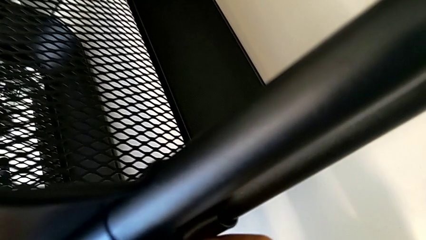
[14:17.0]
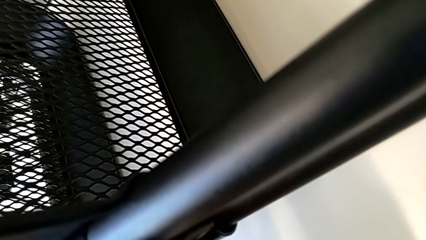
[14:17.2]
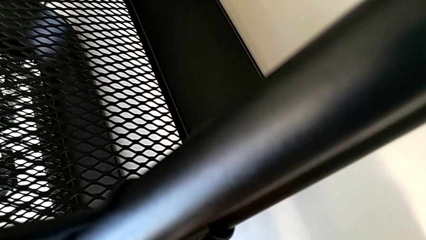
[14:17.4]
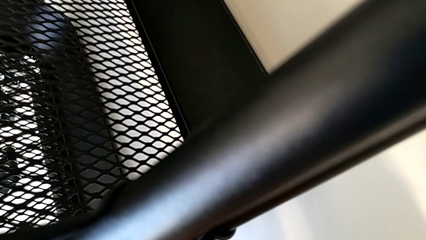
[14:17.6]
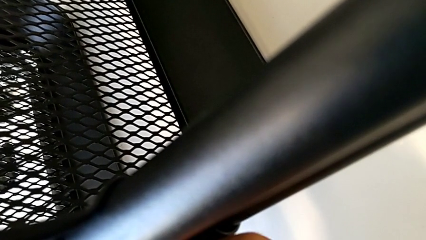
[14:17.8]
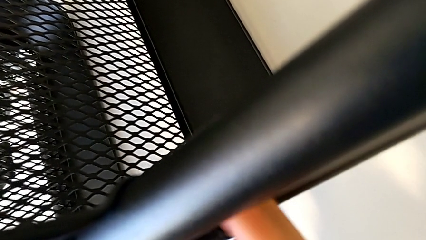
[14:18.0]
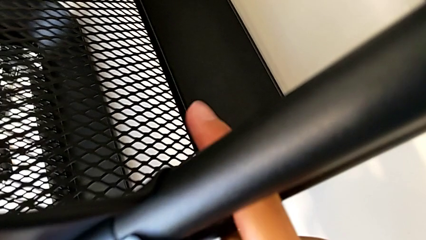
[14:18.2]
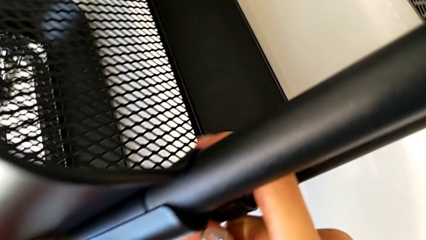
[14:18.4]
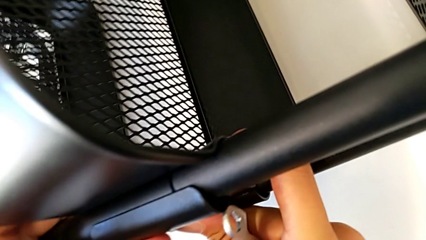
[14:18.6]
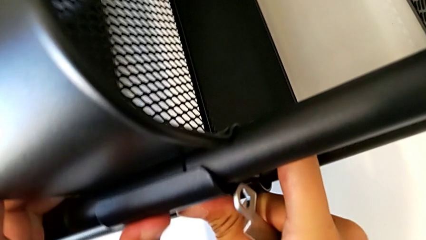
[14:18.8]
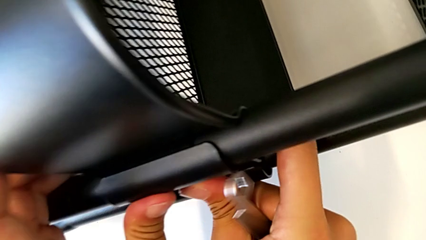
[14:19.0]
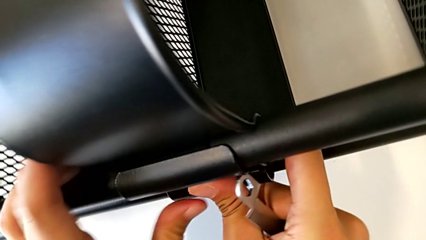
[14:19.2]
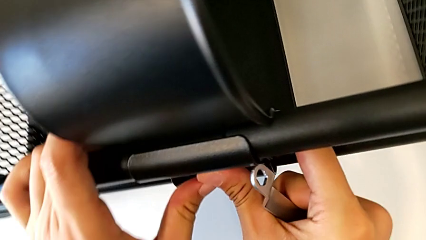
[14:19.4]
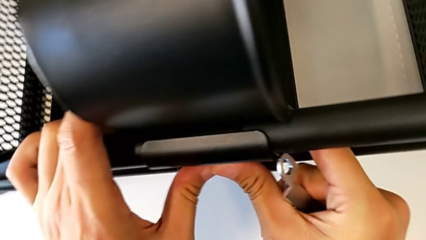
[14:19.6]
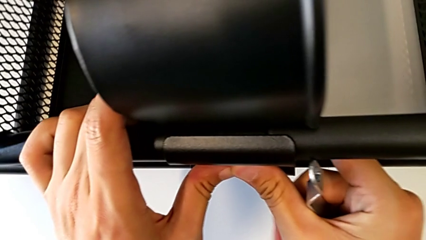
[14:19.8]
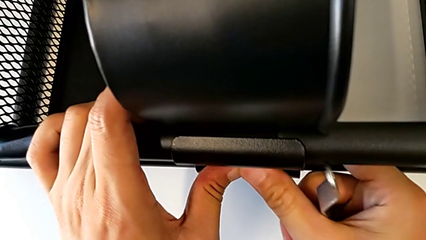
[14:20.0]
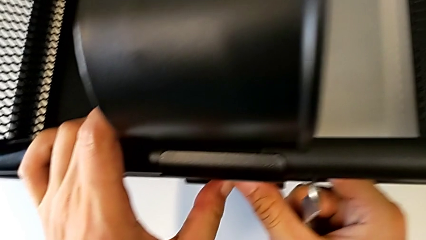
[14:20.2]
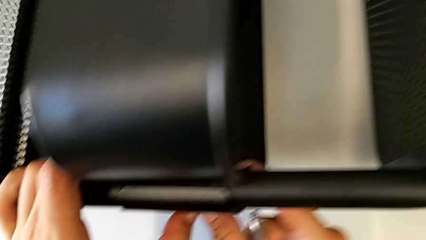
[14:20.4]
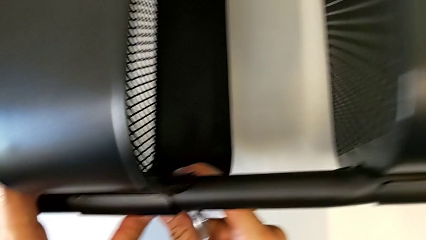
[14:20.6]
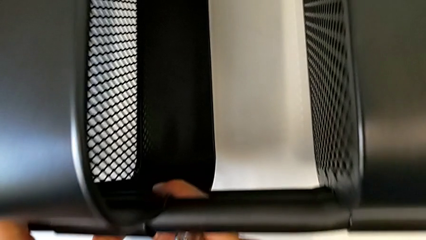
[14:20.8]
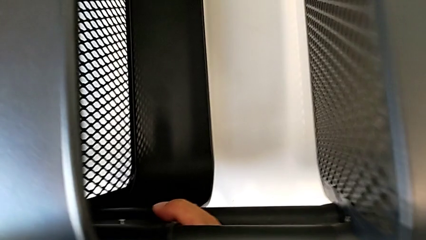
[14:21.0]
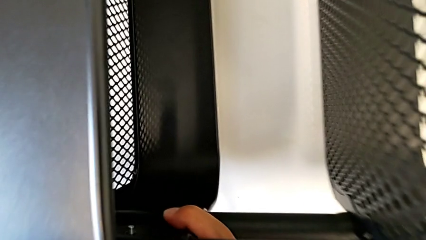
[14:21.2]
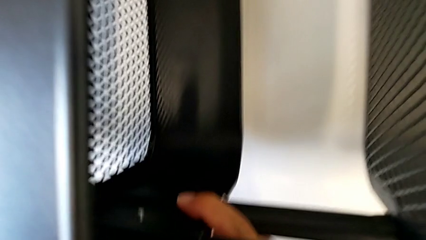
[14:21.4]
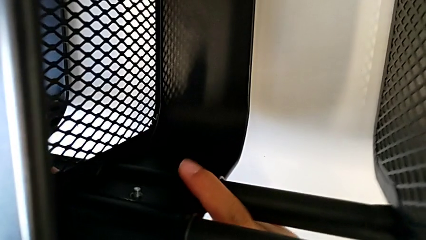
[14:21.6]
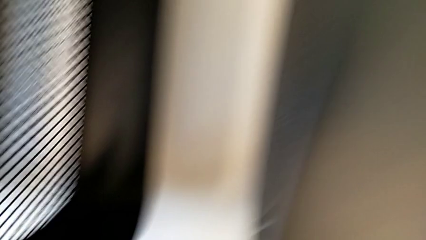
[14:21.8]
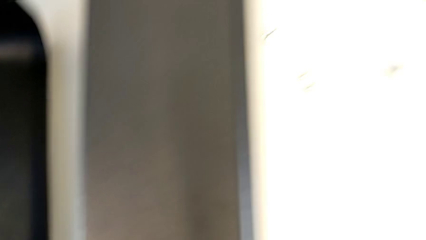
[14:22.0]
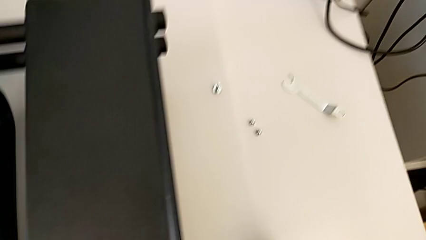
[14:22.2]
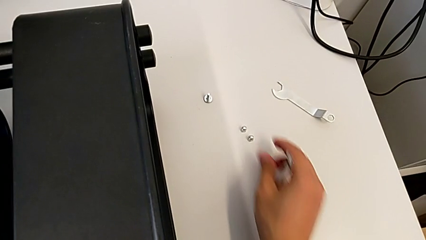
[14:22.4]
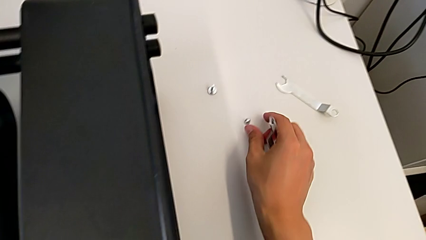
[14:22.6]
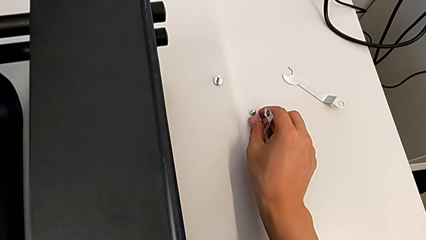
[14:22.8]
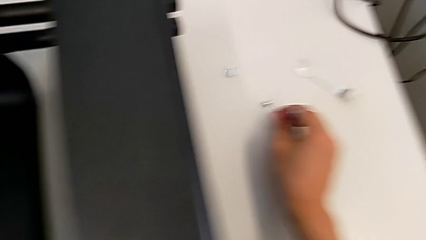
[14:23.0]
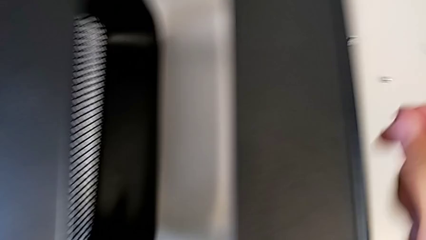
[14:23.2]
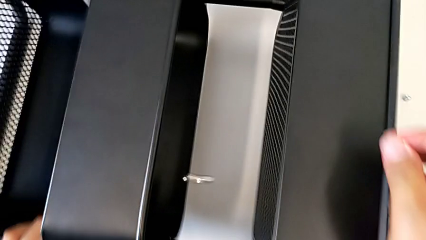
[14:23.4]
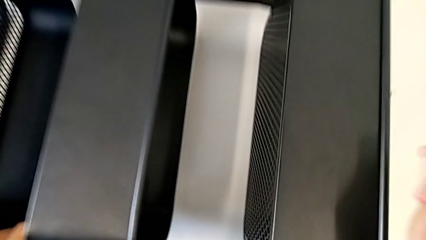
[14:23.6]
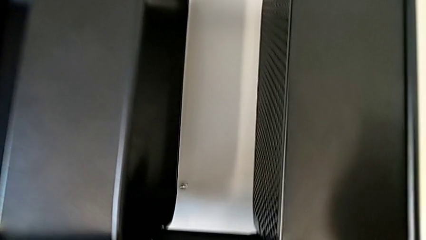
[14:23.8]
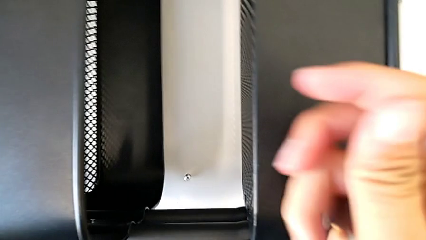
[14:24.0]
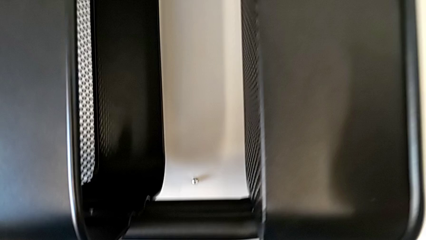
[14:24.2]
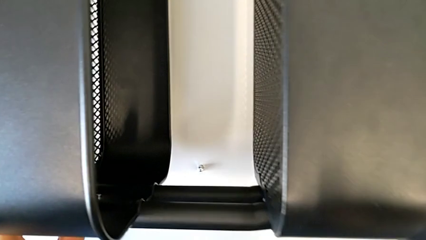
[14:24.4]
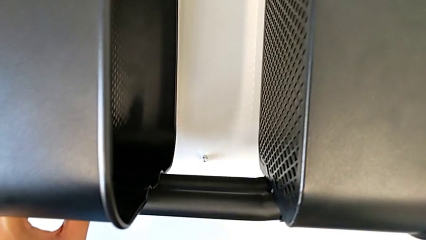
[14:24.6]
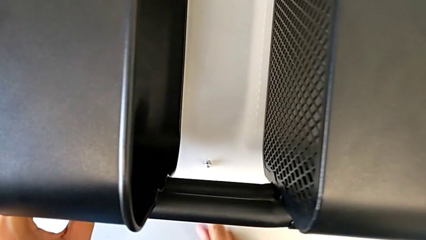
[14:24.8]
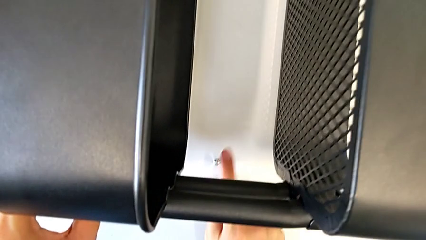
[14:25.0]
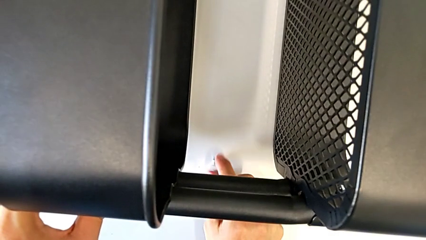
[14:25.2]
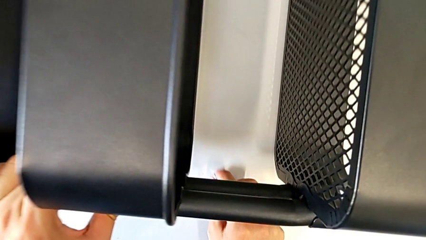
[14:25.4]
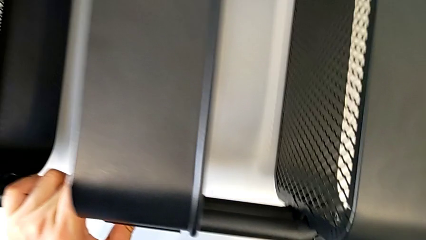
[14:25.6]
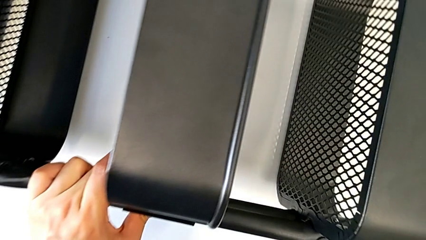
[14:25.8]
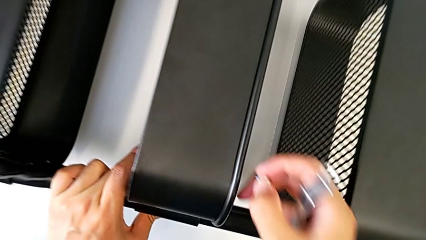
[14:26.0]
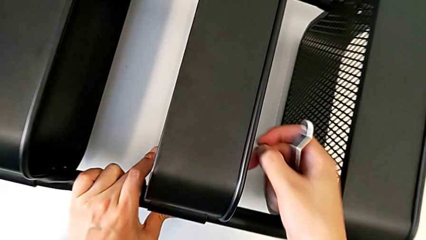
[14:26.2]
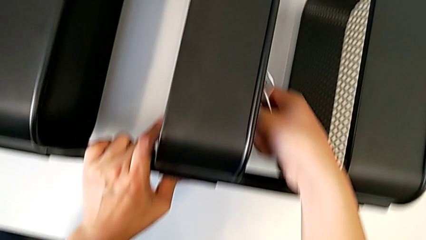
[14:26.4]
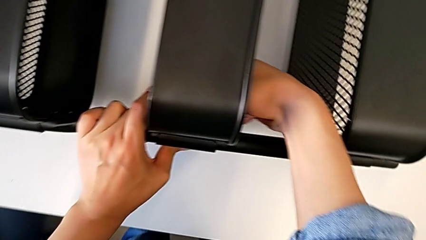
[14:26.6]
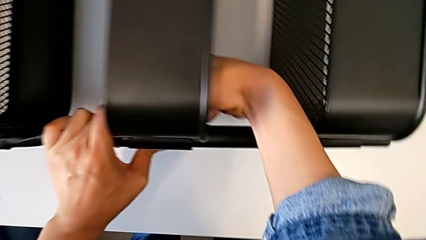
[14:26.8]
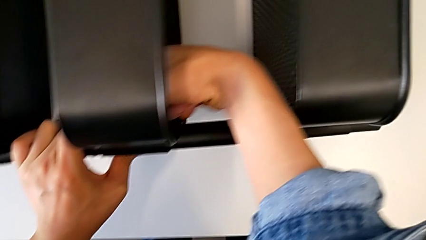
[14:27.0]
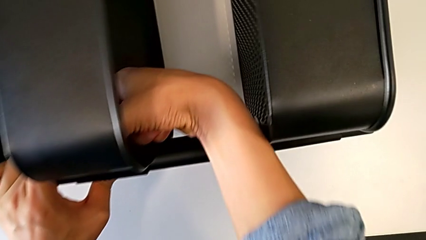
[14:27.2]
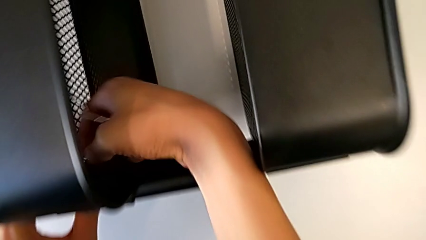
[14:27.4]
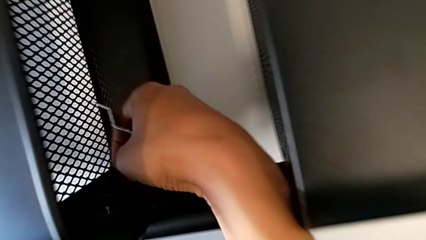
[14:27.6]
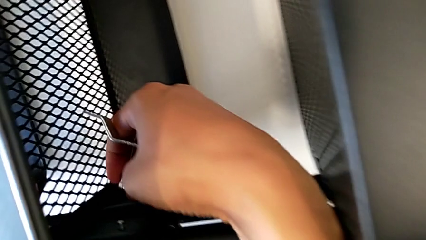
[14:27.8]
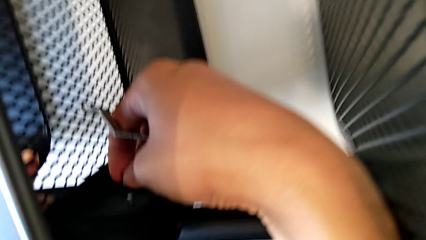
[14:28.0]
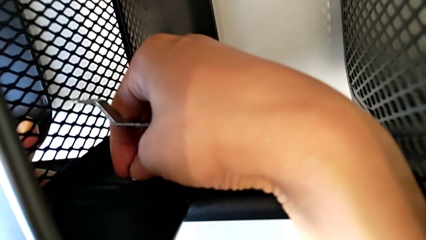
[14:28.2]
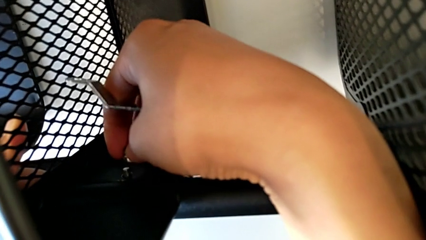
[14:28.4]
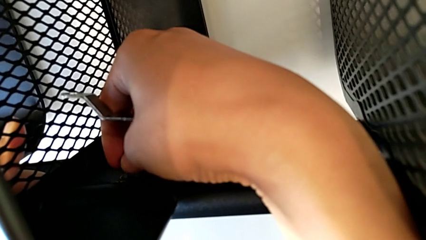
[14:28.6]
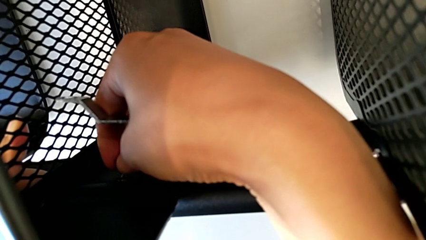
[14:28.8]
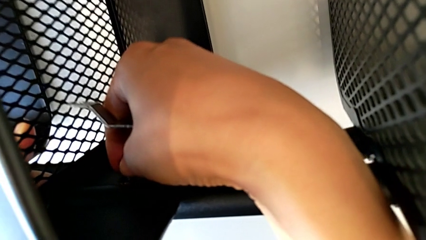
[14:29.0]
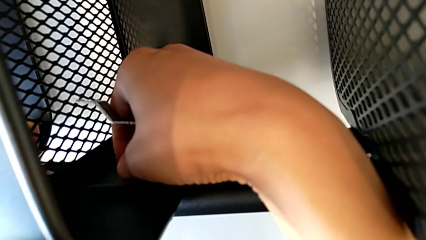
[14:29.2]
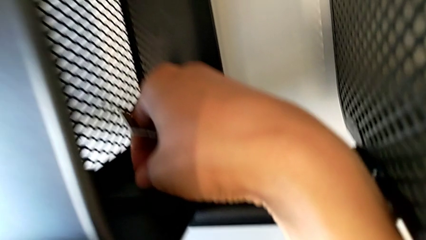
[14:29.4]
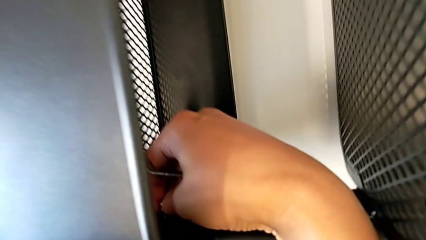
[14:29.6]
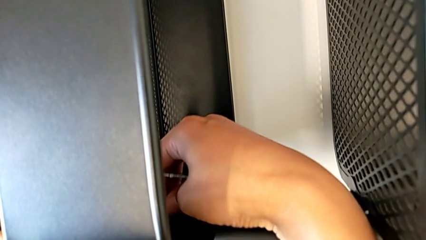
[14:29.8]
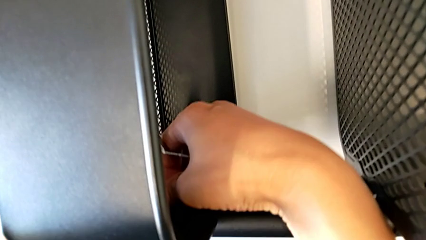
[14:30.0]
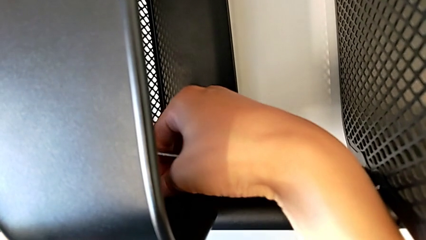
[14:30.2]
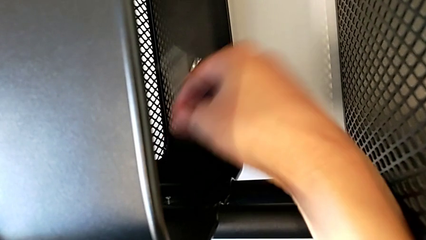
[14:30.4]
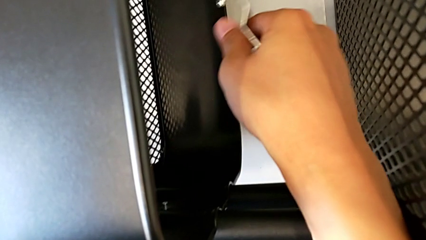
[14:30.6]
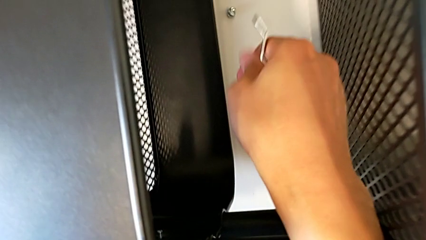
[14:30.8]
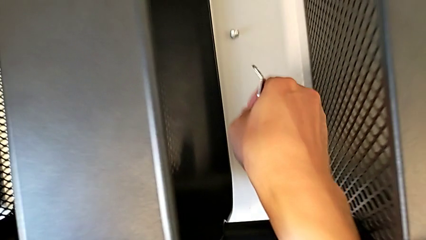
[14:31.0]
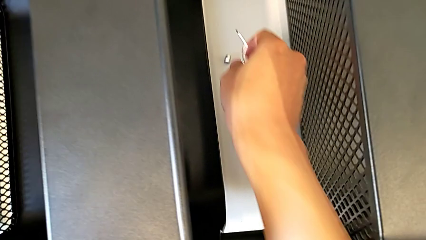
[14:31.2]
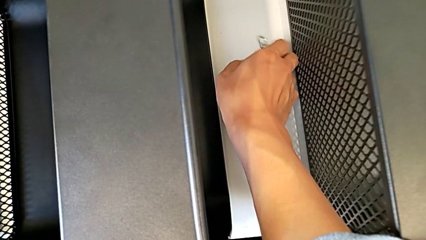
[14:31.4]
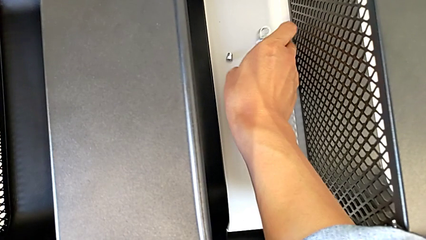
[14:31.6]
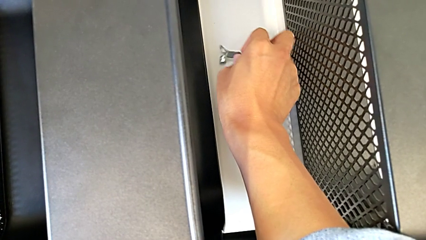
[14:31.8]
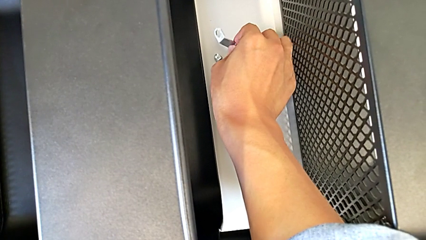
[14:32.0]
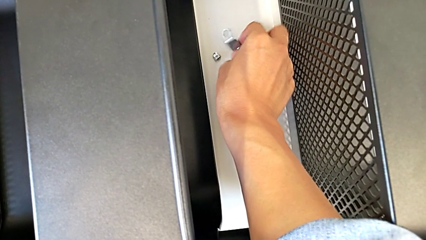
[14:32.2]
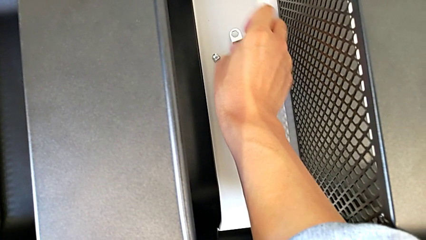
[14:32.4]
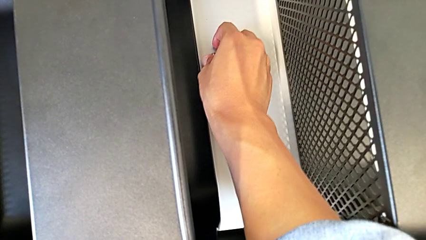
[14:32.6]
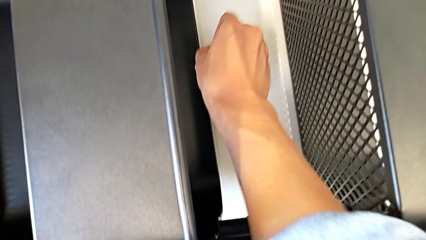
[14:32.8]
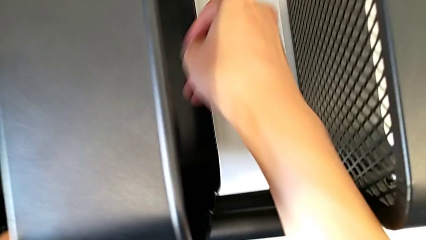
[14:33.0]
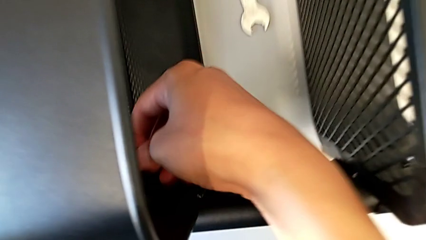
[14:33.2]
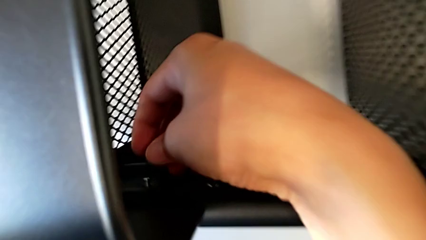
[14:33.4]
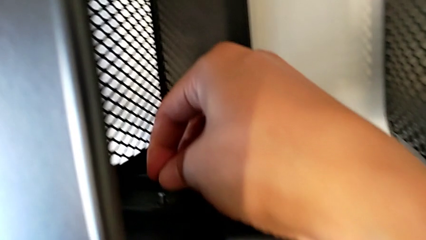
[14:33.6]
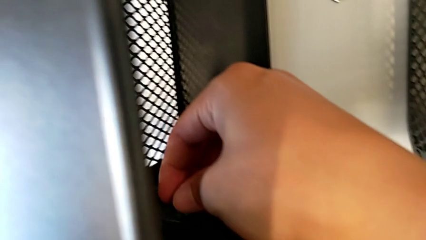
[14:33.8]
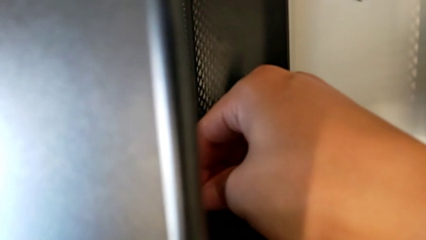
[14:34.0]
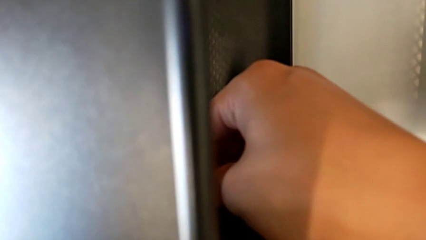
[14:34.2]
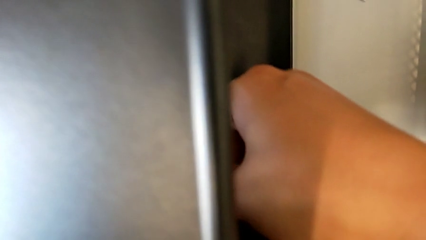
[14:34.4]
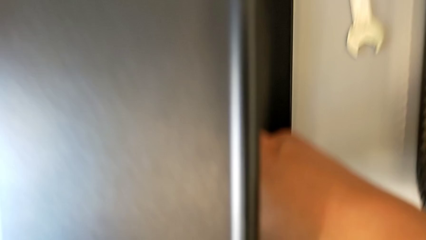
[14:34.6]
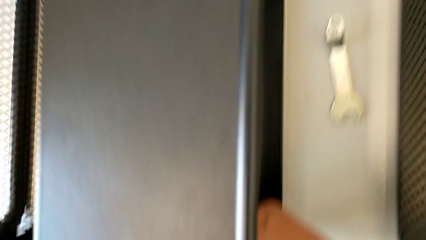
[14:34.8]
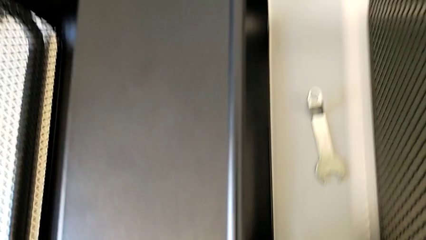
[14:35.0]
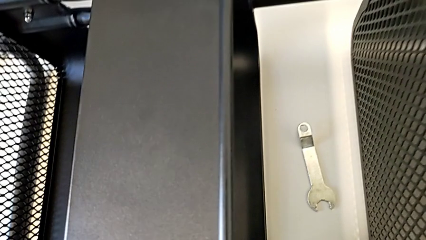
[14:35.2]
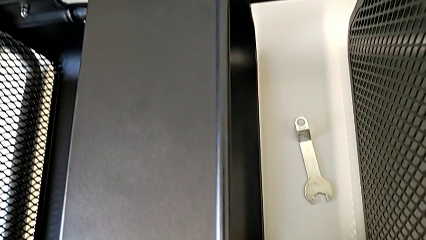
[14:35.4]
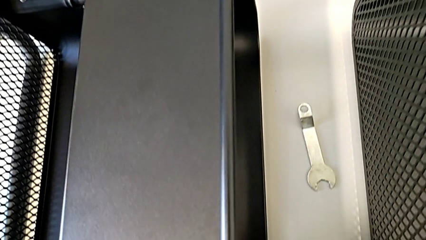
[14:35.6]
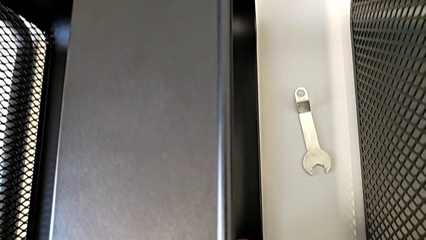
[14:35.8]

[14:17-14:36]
The camera wearer is screwing the middle box onto the bracket. They keep inserting the bracket.
